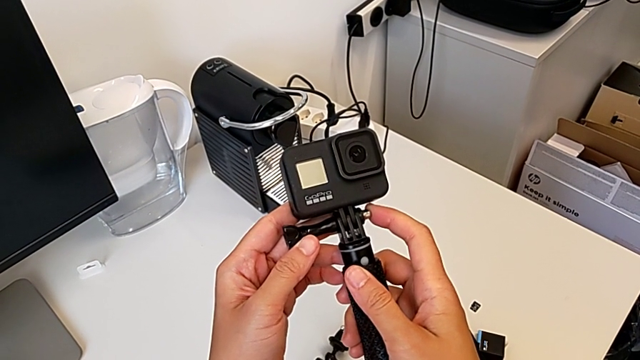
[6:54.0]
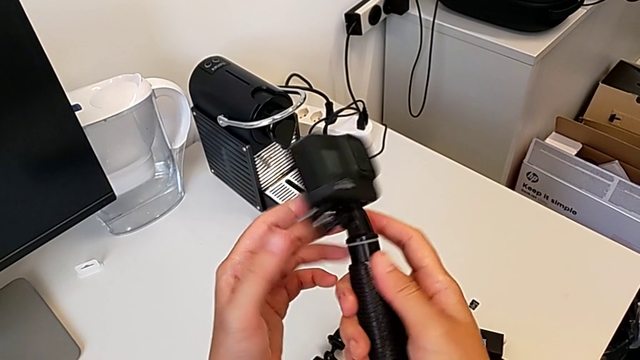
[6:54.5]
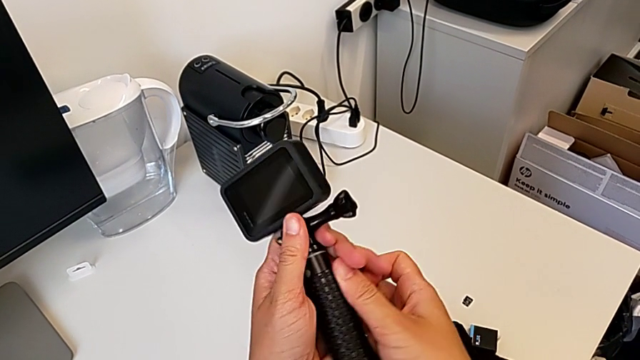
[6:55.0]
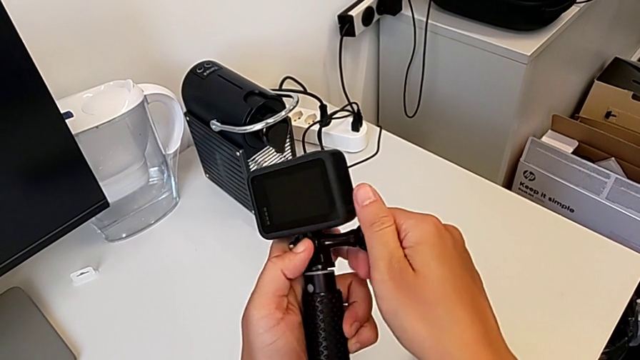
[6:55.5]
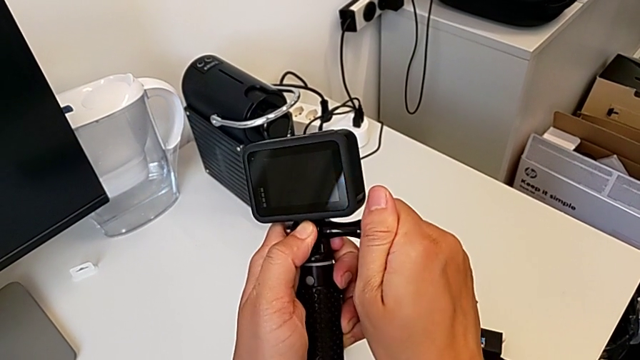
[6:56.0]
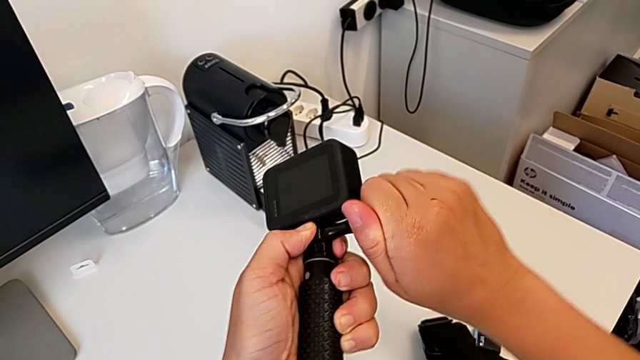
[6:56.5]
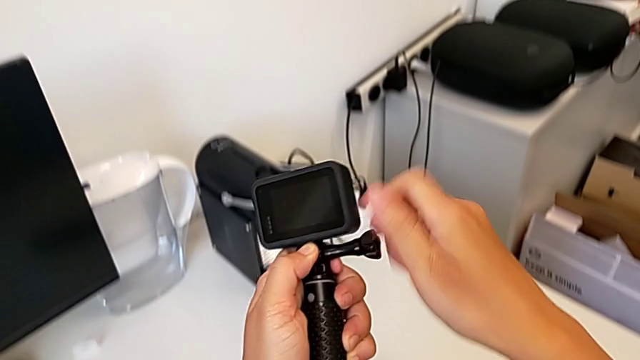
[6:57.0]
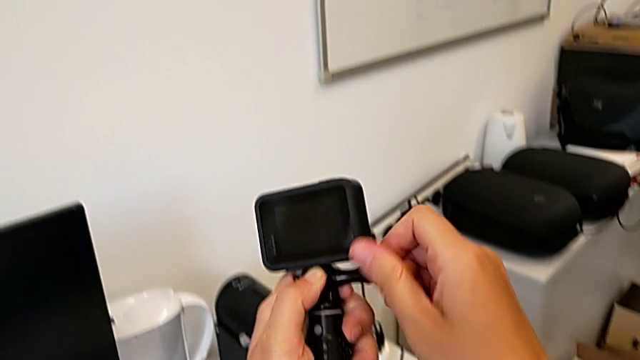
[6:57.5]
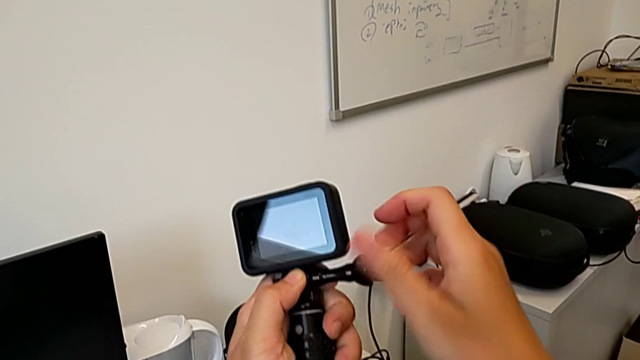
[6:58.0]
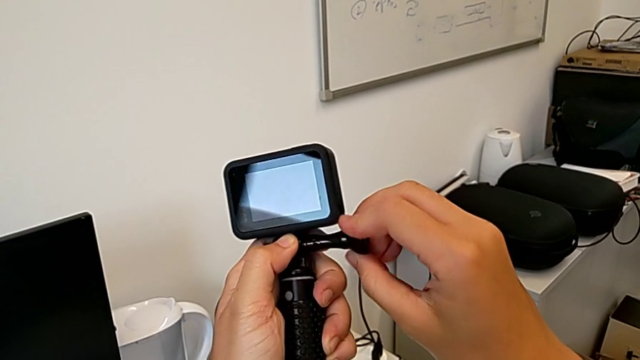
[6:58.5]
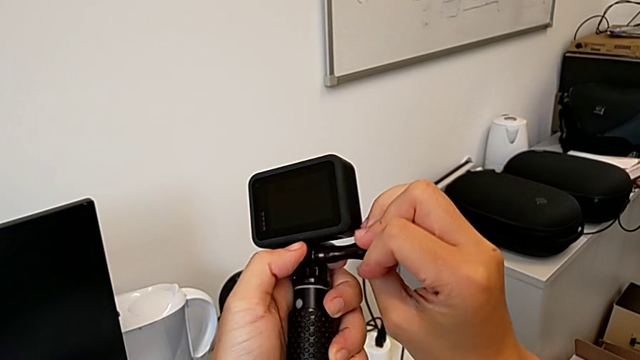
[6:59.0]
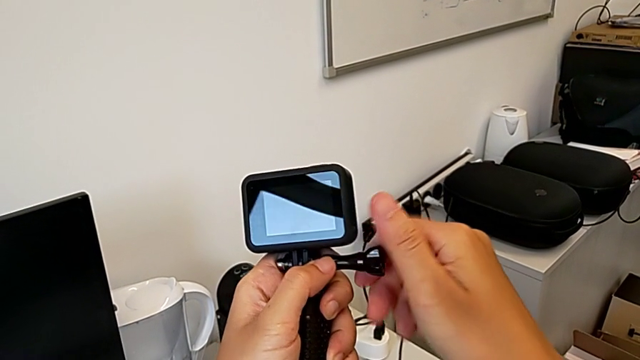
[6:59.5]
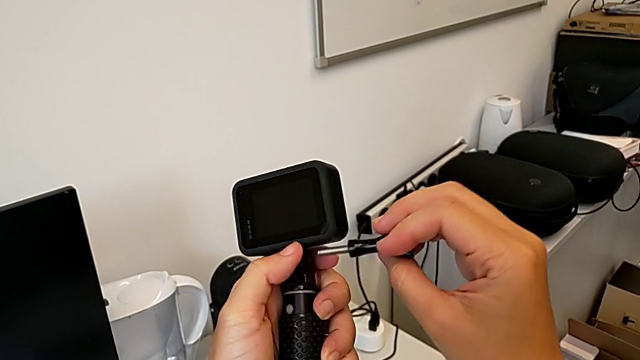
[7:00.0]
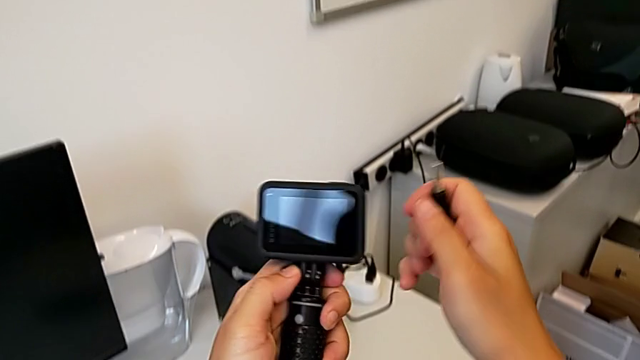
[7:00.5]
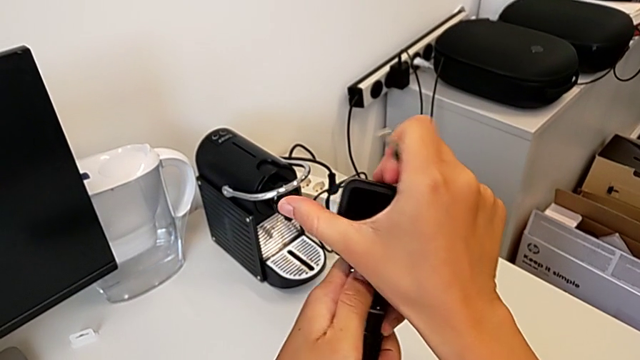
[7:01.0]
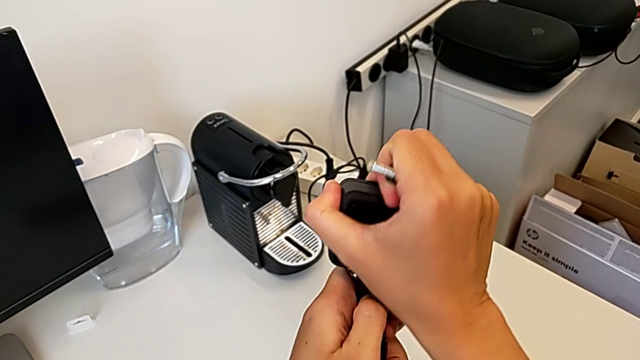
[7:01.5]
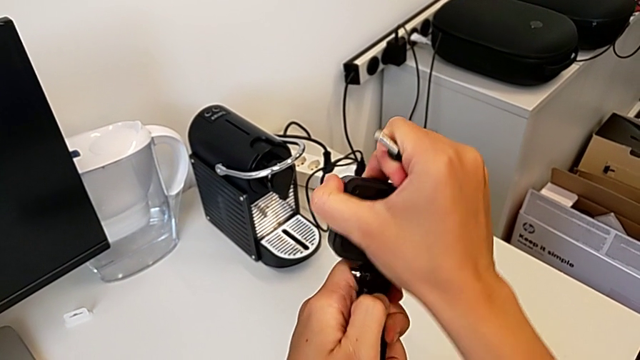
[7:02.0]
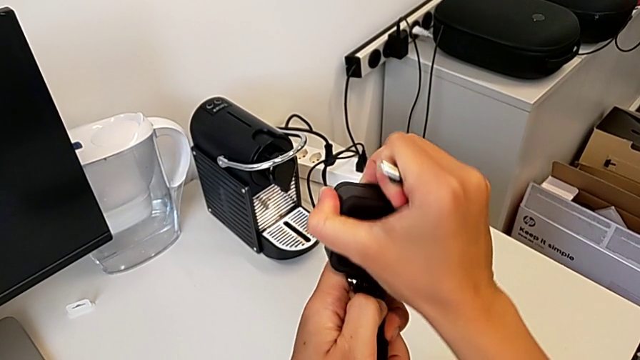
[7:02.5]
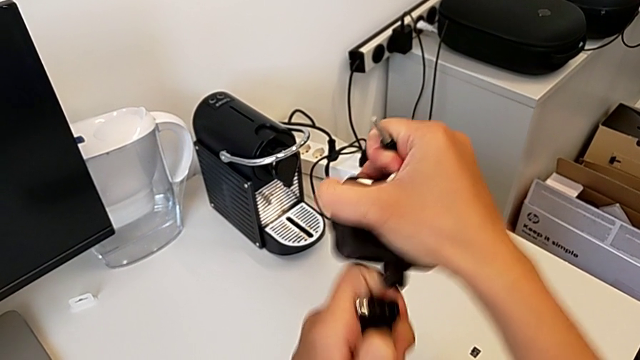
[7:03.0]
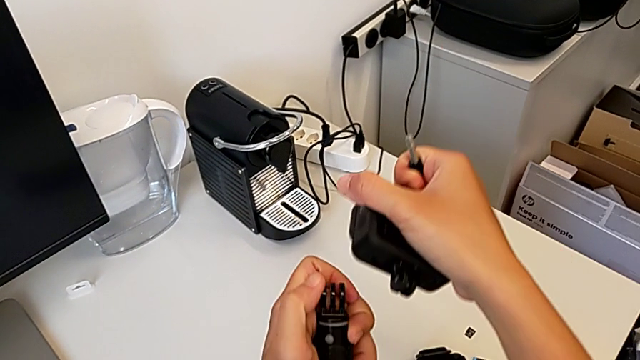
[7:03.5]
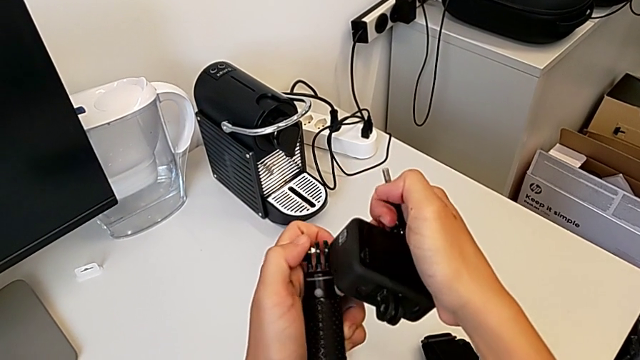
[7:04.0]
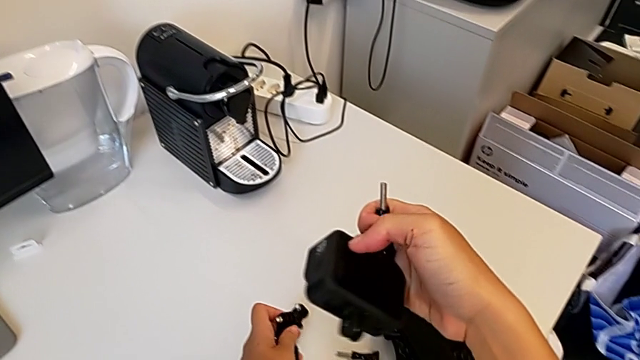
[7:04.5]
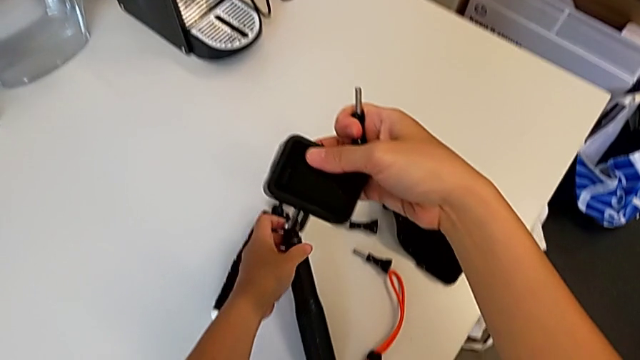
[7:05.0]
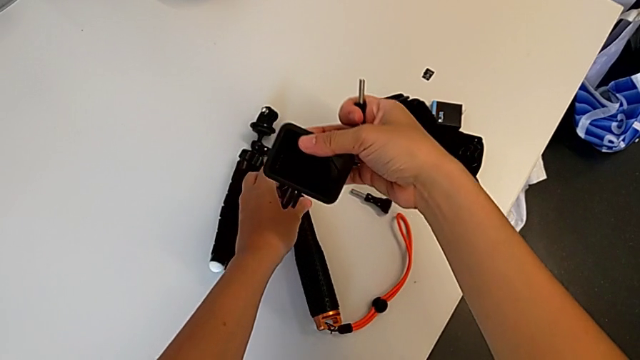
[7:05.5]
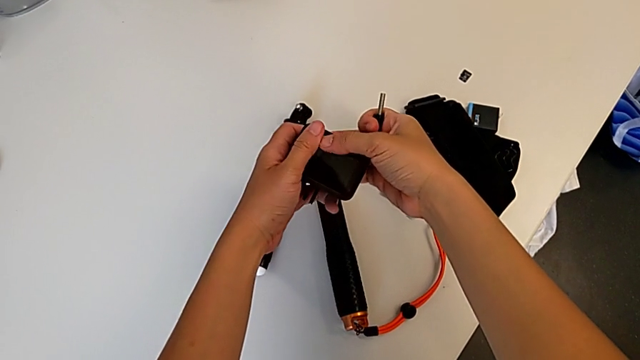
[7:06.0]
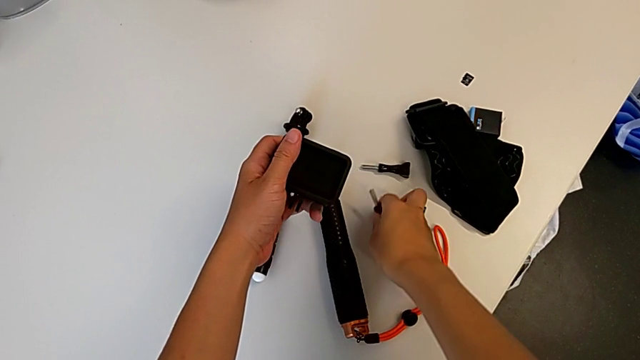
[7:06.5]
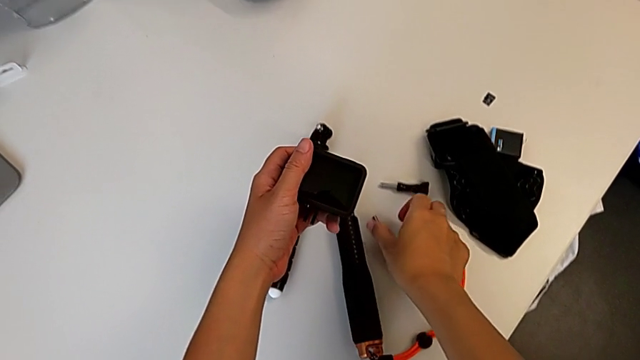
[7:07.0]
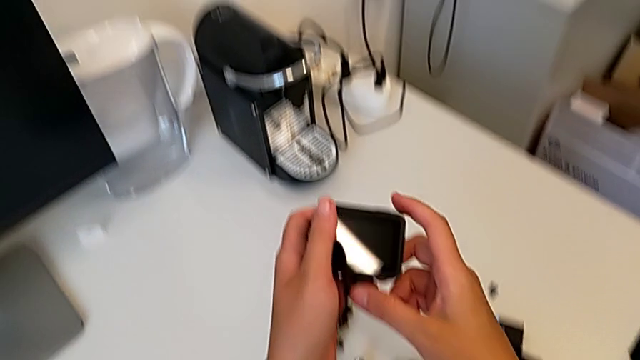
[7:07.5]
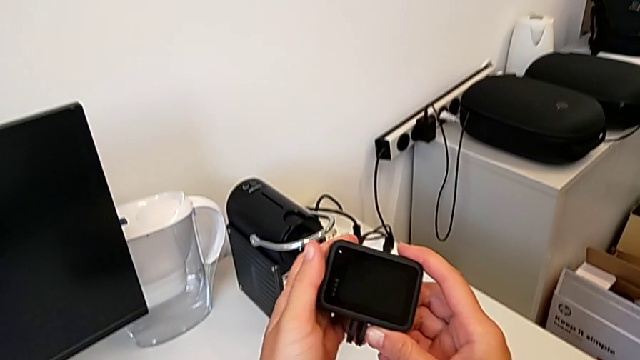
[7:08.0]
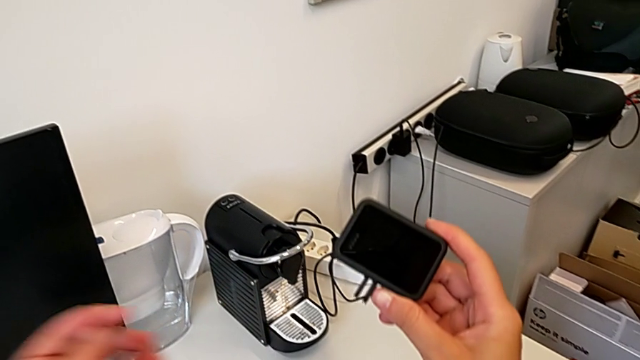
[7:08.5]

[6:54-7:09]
The camera wearer removes their handheld grip. They rotate the GoPro, grab the screw, unscrew it, withdraw it, withdraw the GoPro, place the handheld grip and place the screw.
